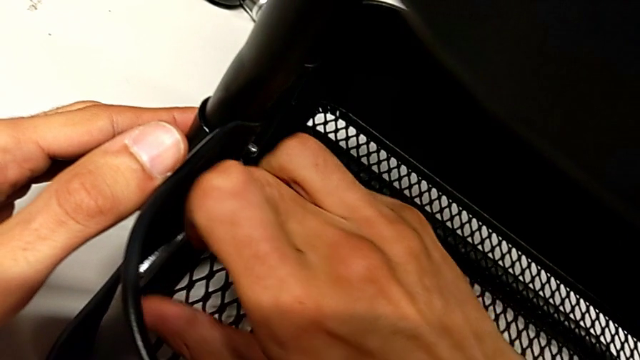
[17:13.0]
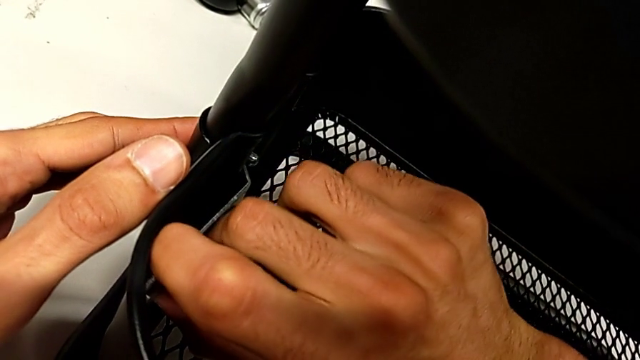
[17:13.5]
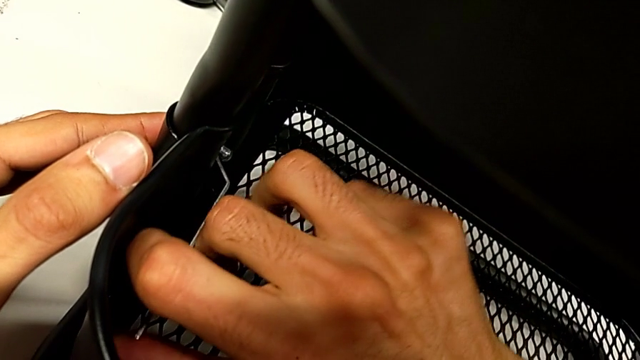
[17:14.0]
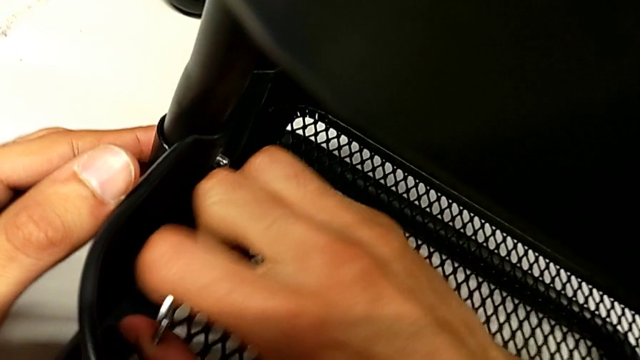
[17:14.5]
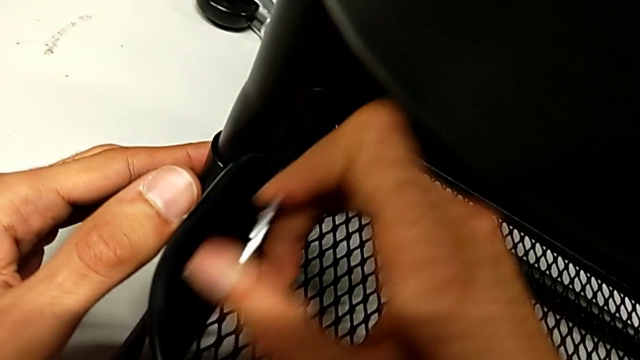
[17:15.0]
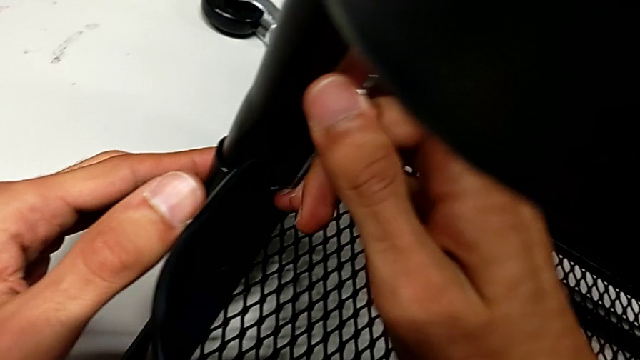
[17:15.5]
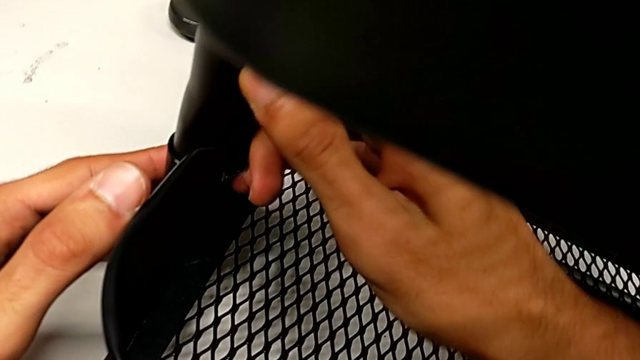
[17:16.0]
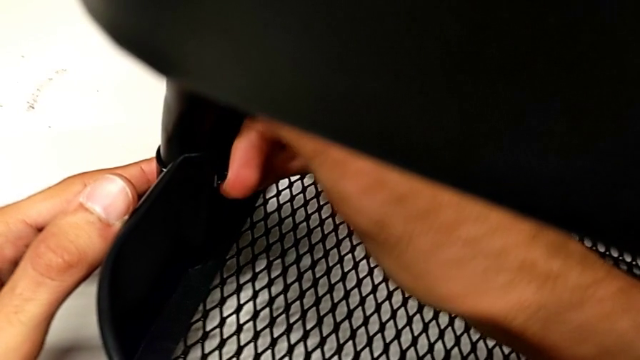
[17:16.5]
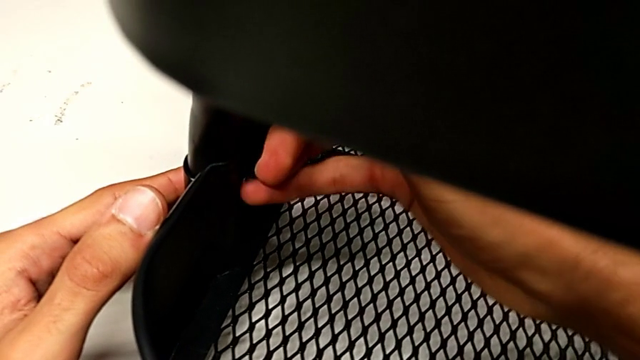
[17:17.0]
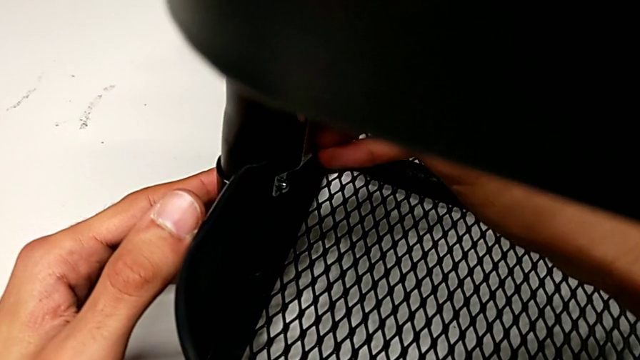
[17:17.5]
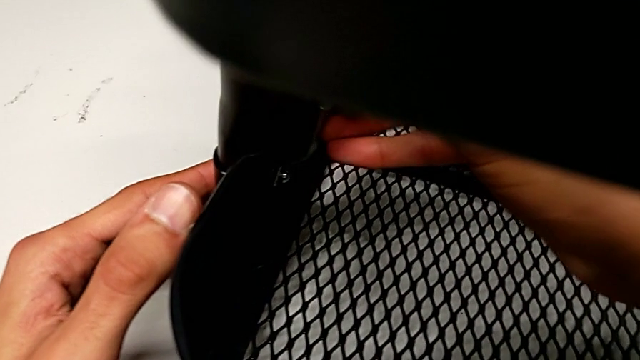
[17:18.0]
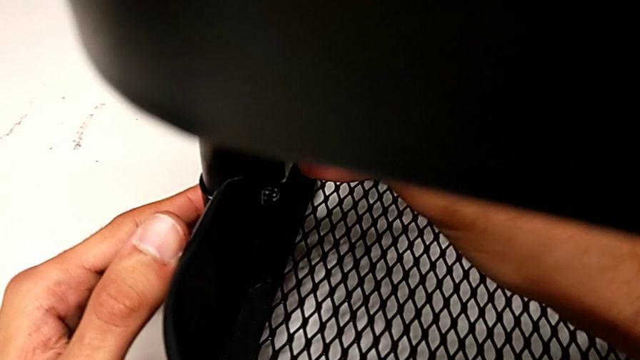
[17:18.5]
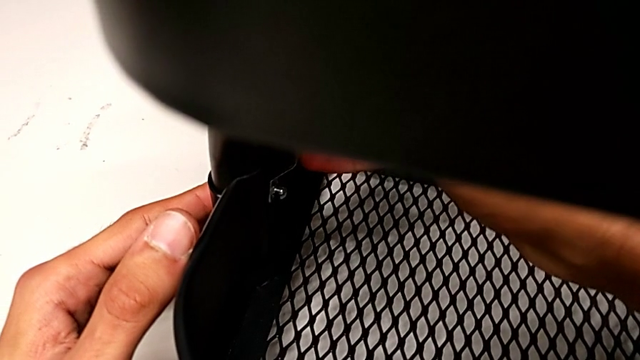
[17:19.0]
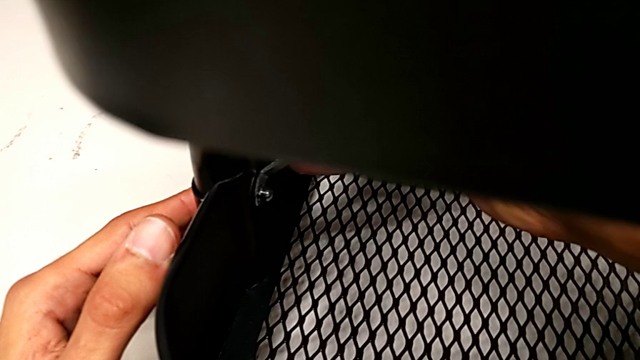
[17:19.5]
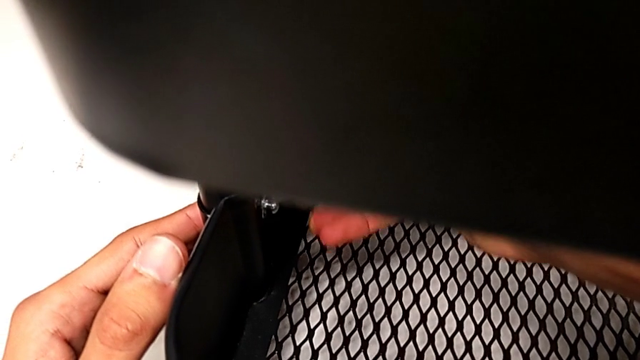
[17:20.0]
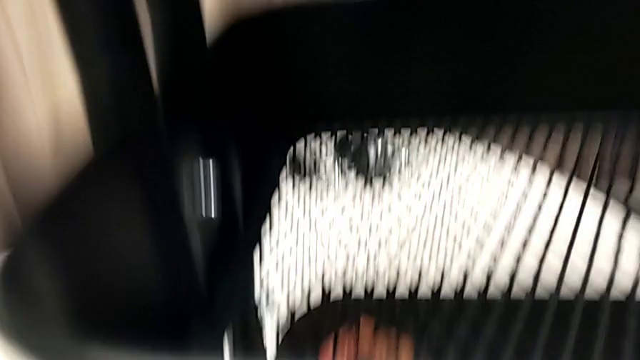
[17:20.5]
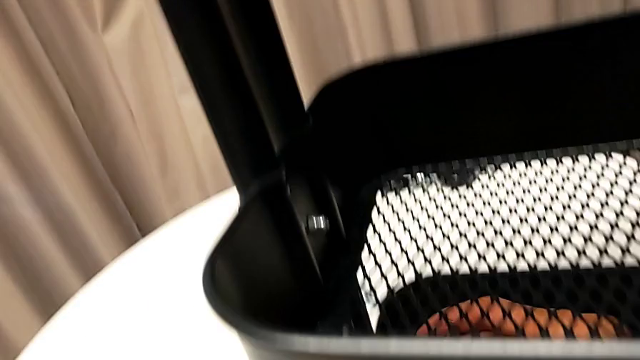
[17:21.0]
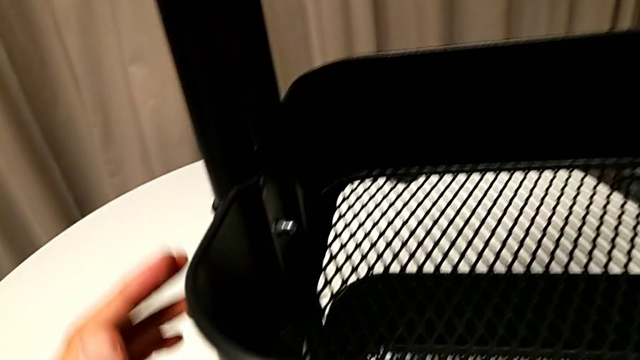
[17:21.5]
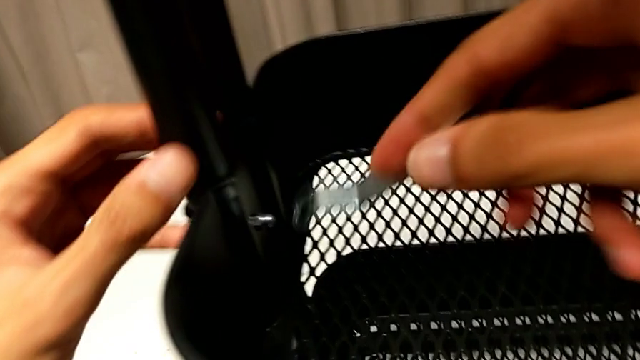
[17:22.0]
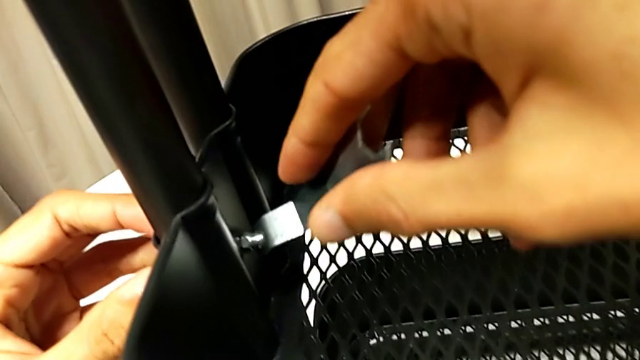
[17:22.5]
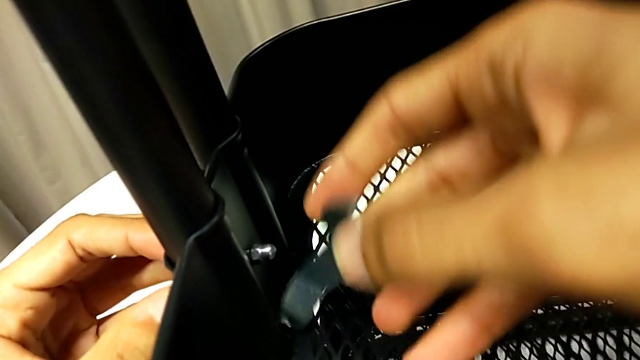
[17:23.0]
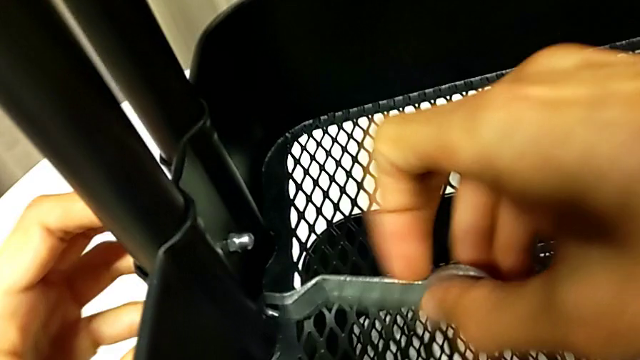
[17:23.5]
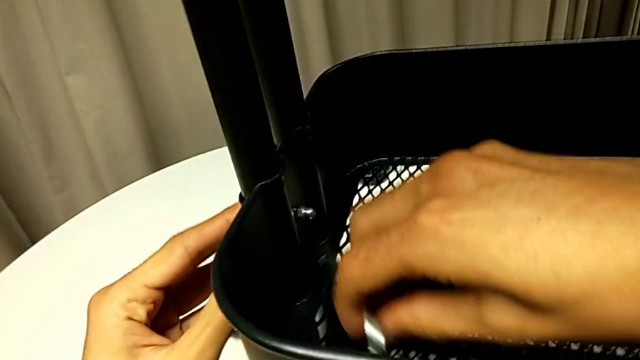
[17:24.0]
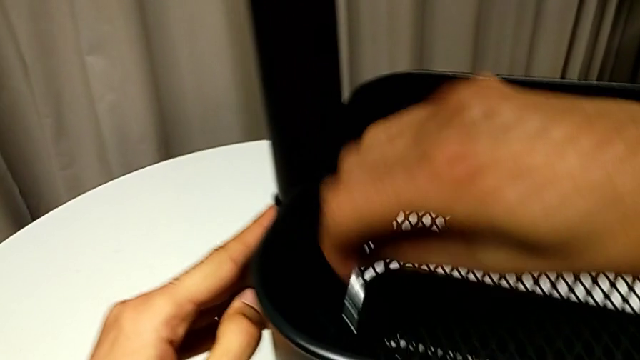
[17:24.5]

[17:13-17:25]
The camera wearer is tightening all the hexagonal cap nuts. They keep screwing the second hexagon cap nut and wrongly drop the hexagonal wrench.

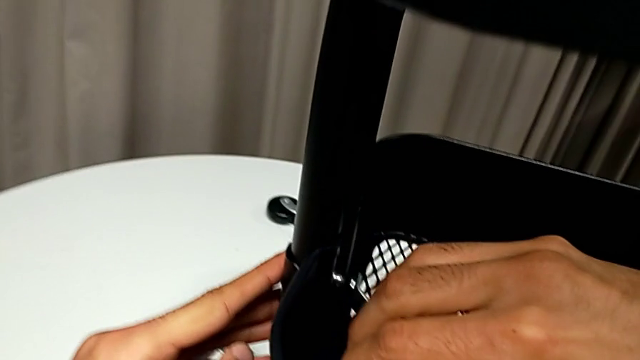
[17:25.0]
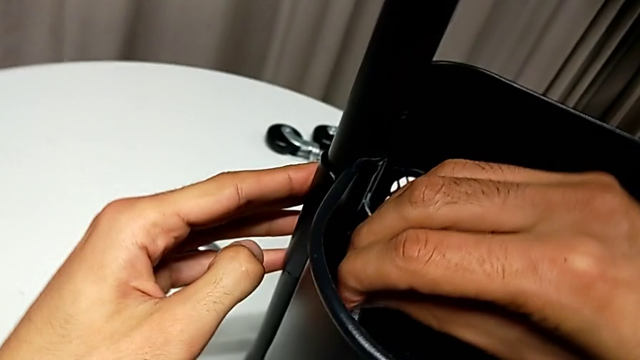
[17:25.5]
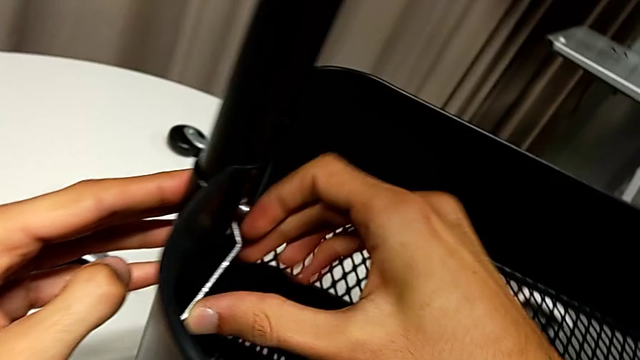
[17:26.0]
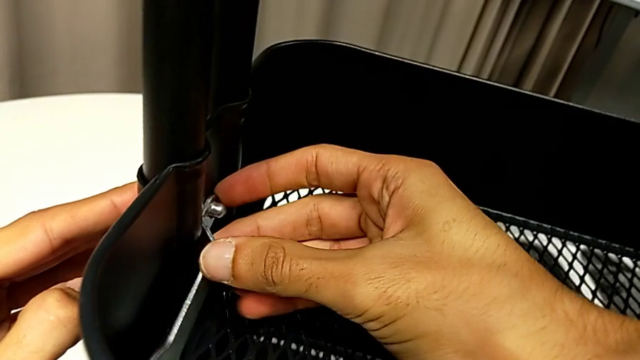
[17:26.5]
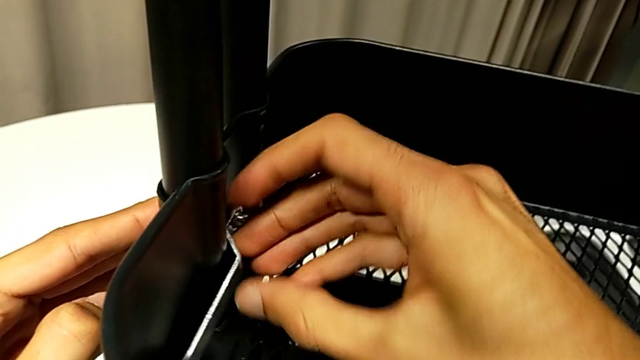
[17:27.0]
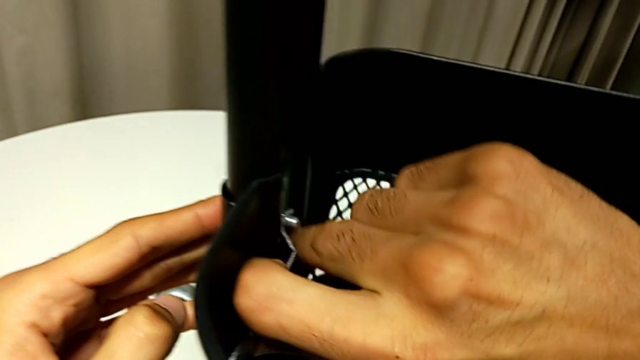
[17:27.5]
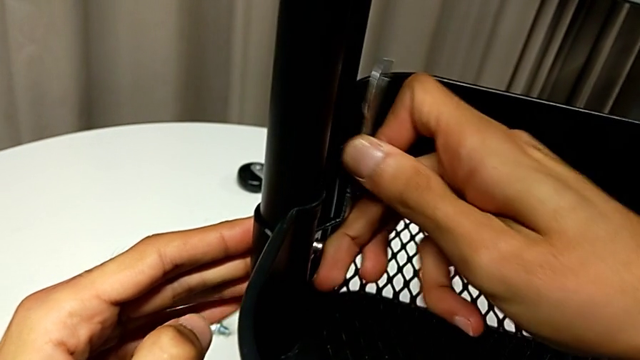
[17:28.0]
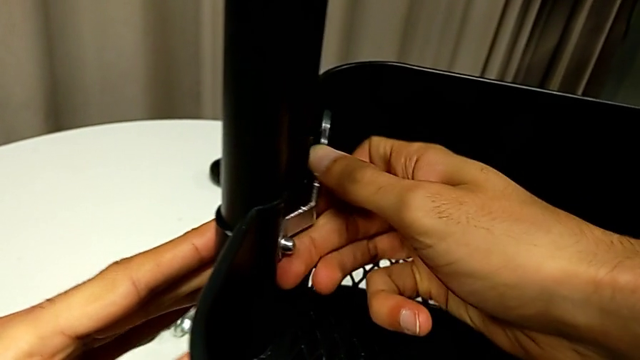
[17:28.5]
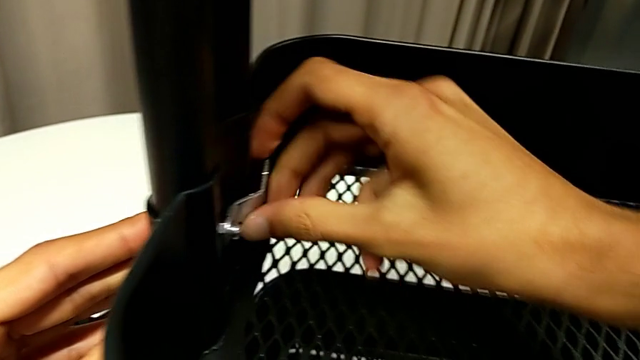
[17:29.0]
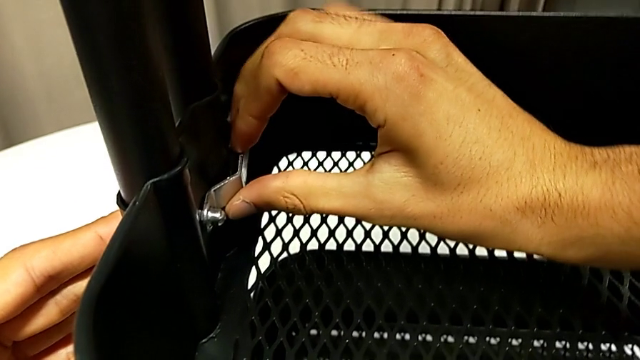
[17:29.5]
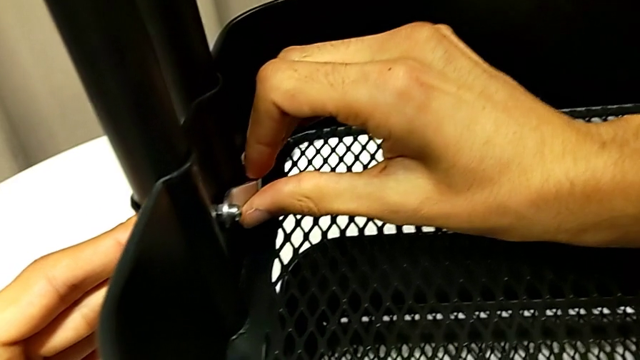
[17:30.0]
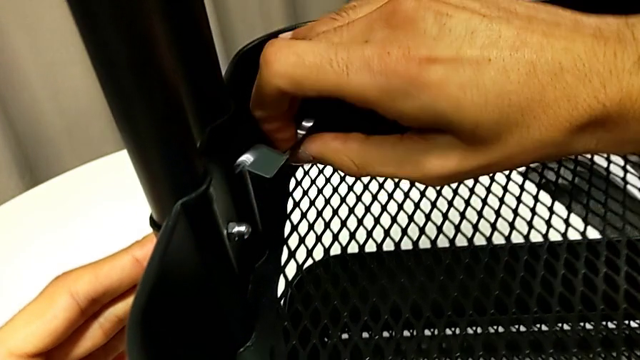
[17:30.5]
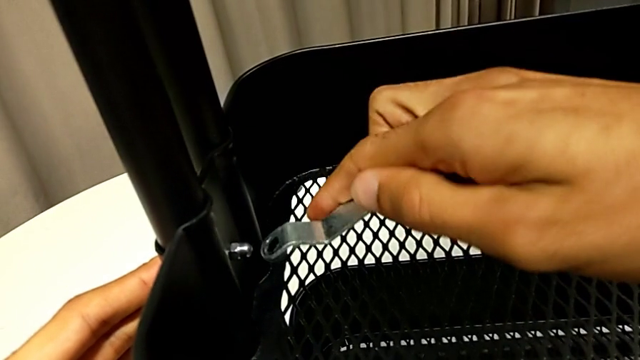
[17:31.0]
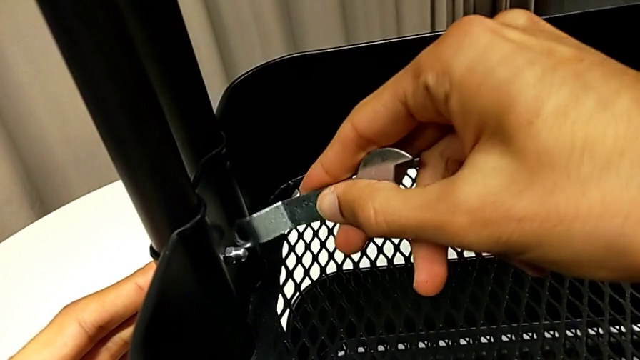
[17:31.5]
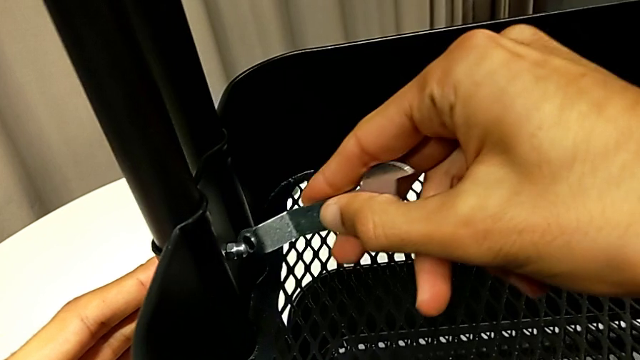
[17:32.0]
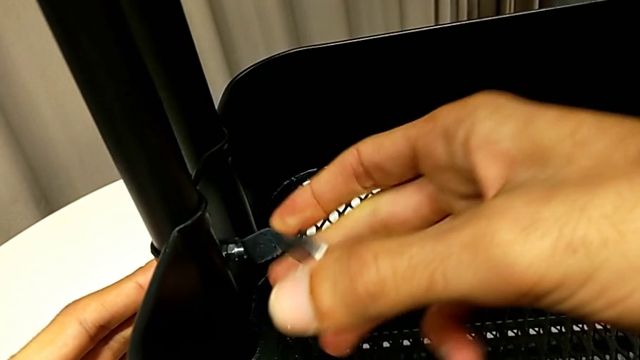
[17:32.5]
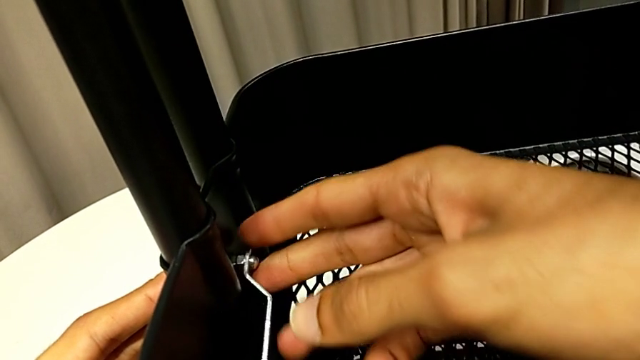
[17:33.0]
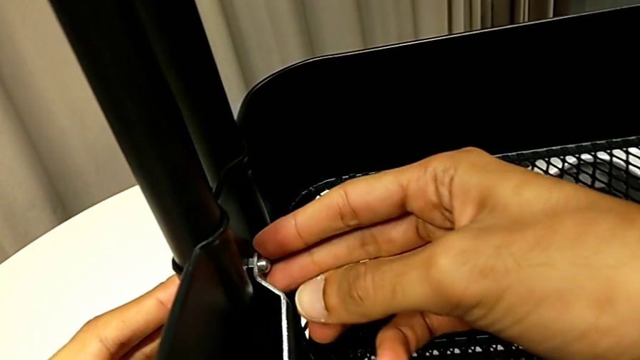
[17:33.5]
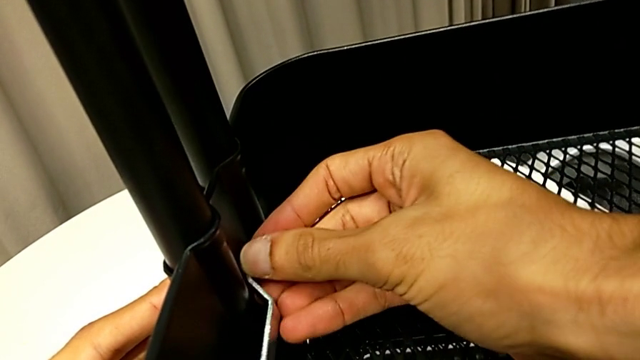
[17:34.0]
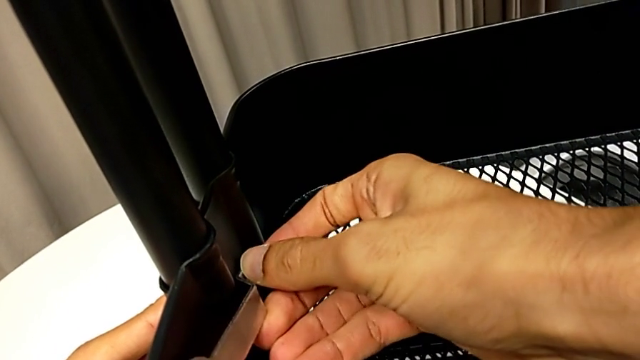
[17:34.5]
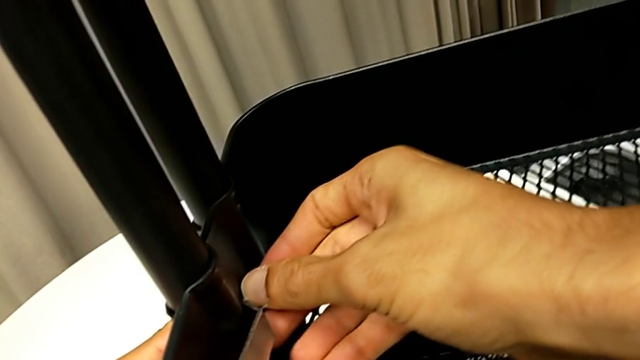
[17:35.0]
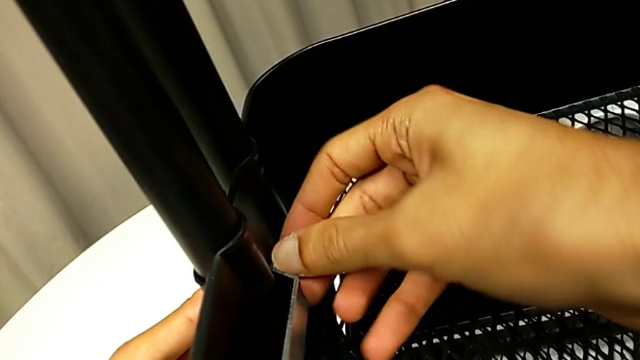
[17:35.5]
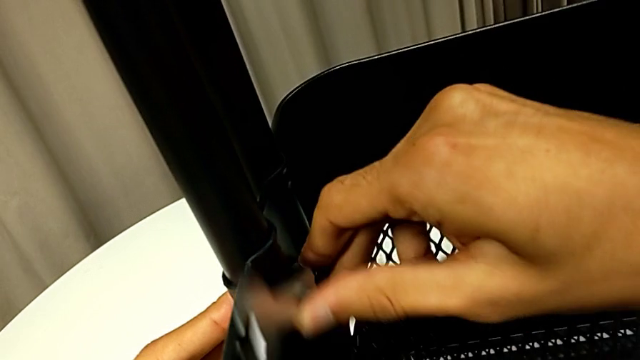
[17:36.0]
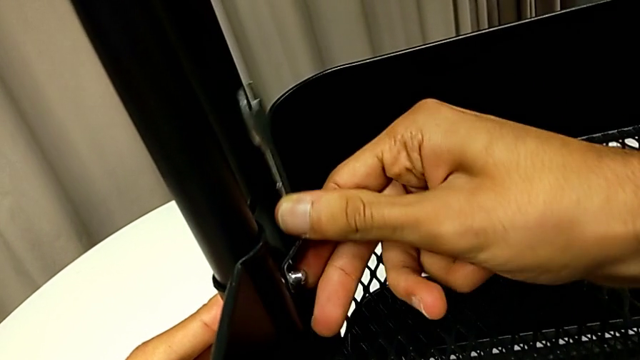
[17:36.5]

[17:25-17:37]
The camera wearer is tightening all the hexagonal cap nuts. They begin to screw the hexagon cap nut.
